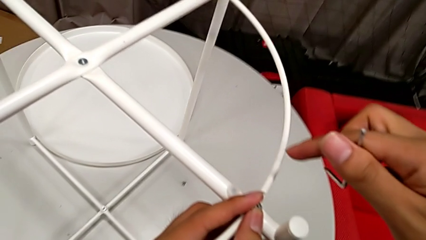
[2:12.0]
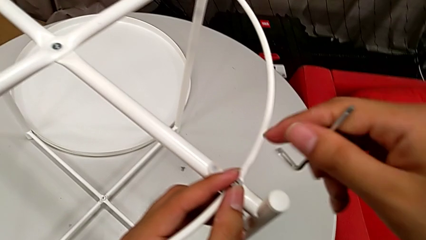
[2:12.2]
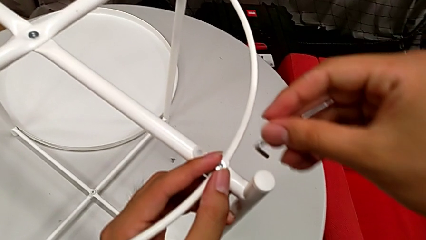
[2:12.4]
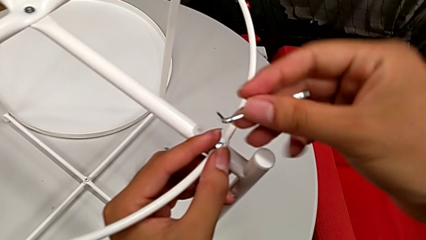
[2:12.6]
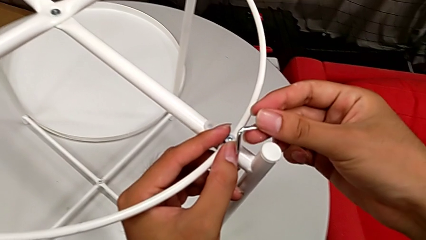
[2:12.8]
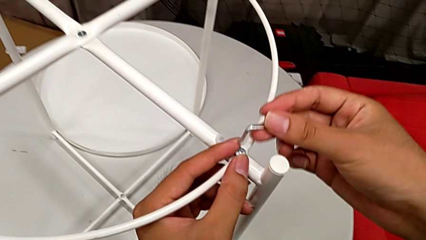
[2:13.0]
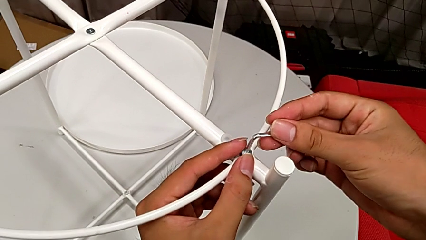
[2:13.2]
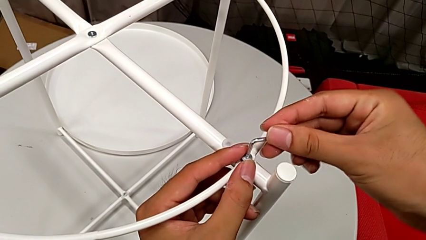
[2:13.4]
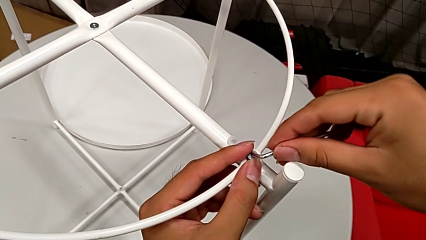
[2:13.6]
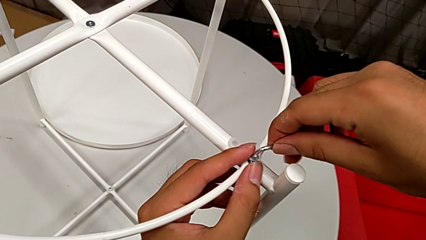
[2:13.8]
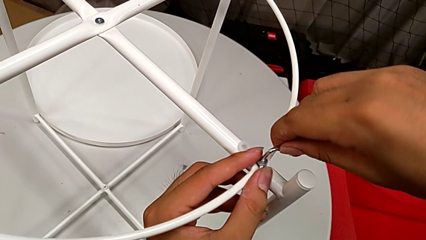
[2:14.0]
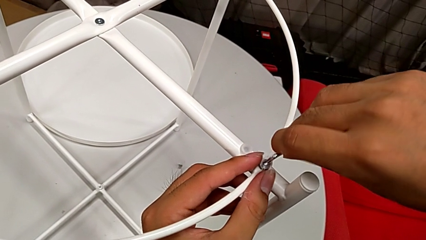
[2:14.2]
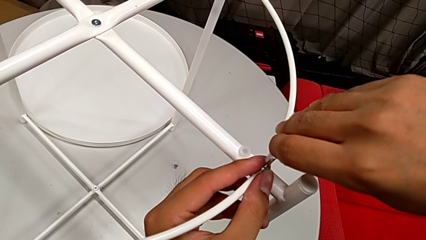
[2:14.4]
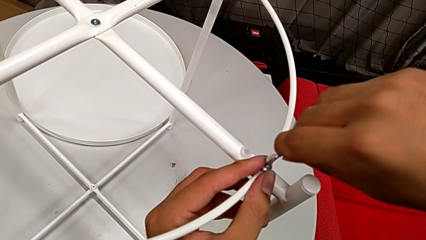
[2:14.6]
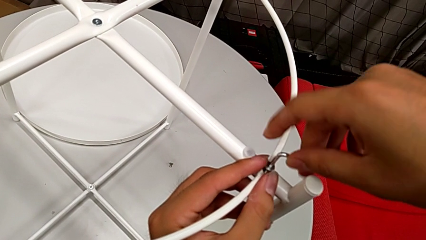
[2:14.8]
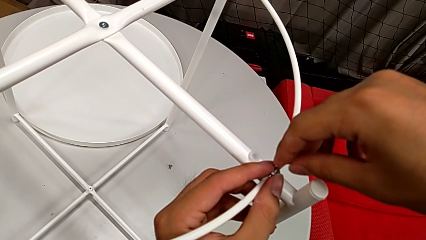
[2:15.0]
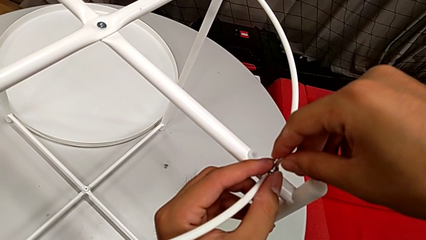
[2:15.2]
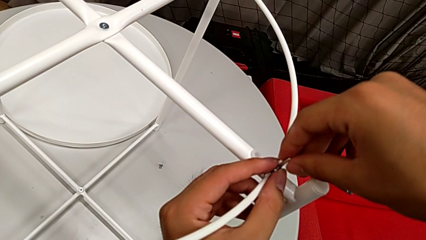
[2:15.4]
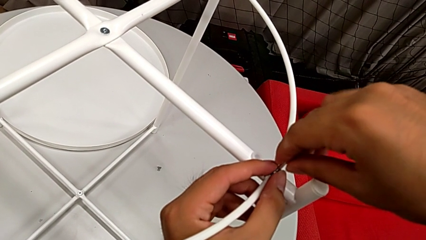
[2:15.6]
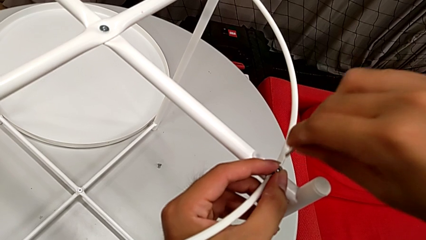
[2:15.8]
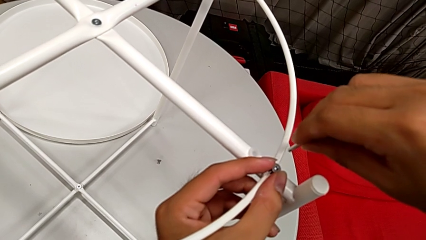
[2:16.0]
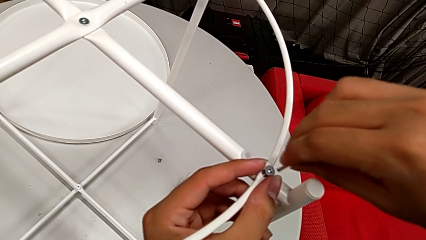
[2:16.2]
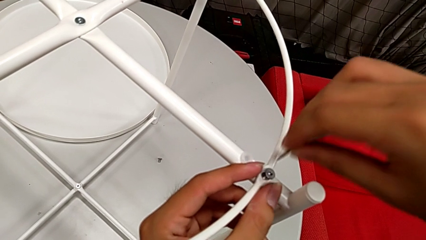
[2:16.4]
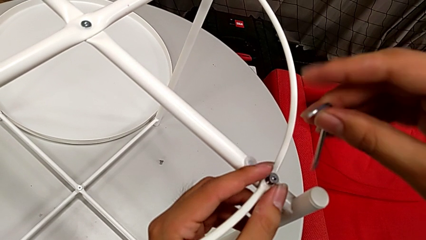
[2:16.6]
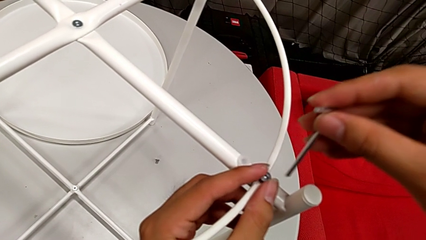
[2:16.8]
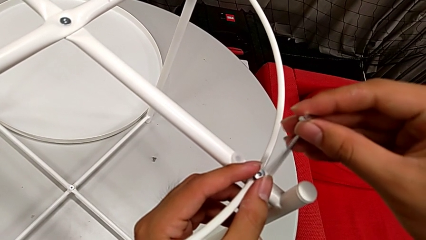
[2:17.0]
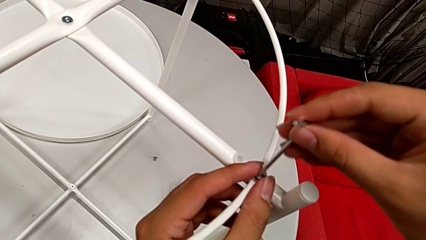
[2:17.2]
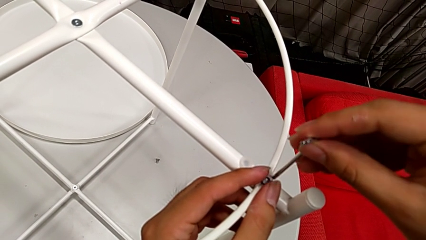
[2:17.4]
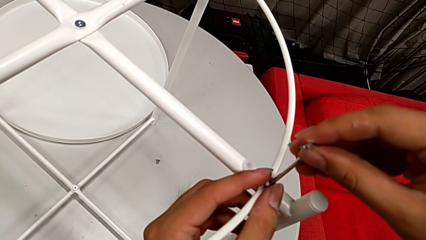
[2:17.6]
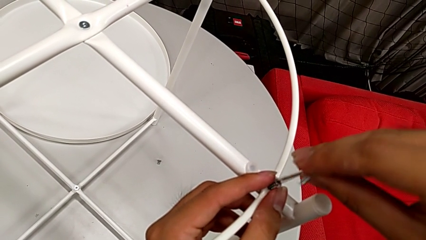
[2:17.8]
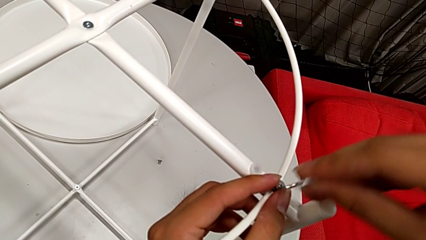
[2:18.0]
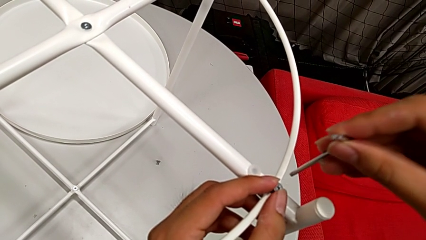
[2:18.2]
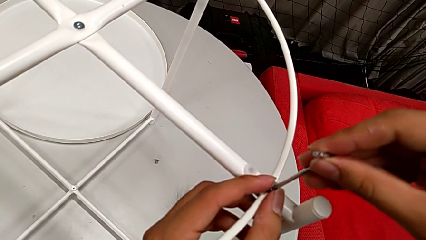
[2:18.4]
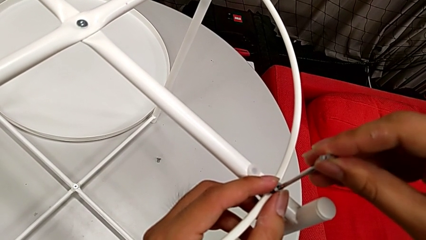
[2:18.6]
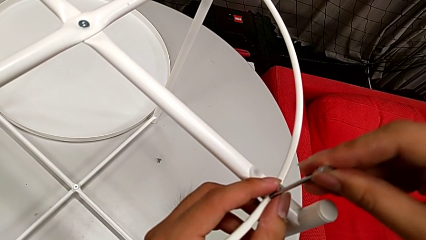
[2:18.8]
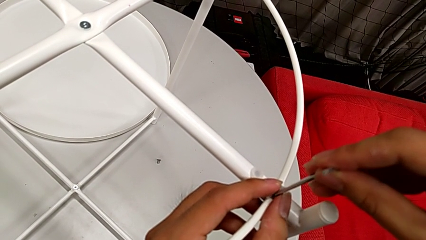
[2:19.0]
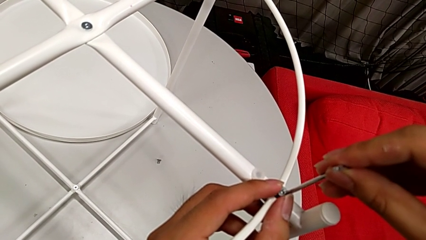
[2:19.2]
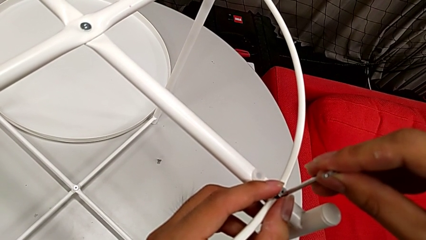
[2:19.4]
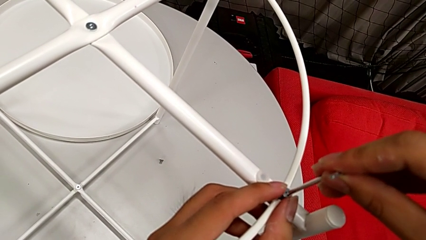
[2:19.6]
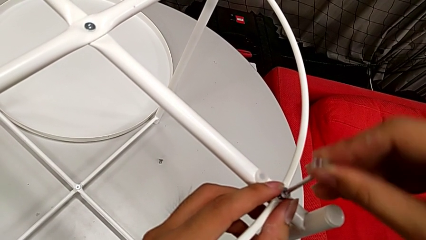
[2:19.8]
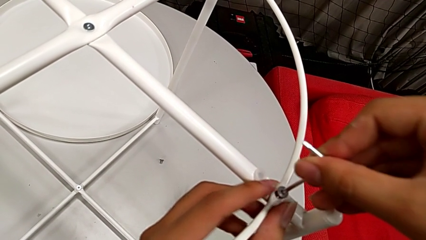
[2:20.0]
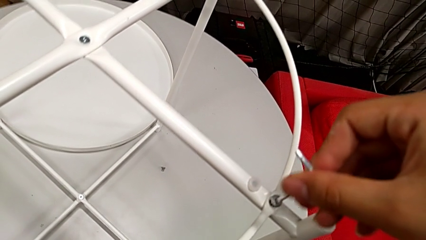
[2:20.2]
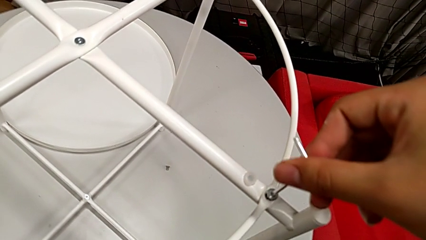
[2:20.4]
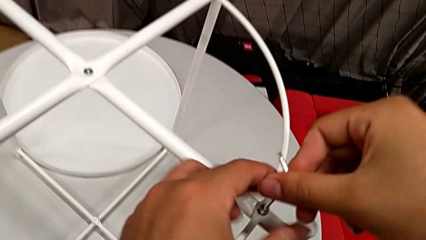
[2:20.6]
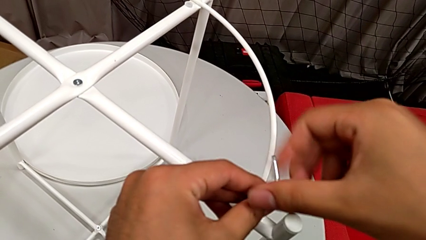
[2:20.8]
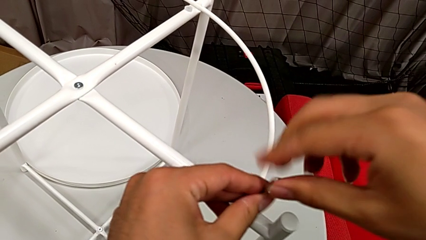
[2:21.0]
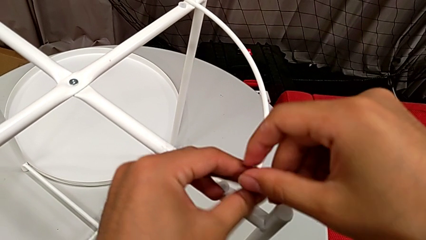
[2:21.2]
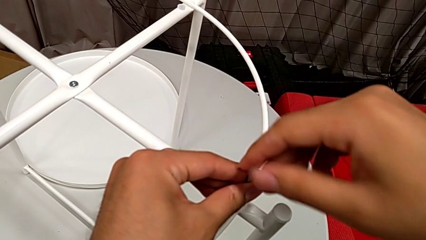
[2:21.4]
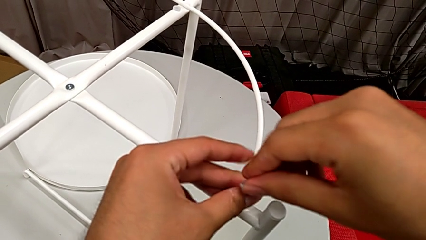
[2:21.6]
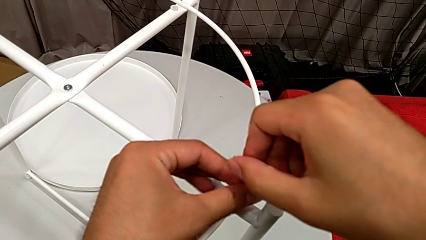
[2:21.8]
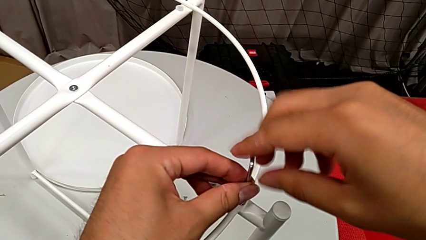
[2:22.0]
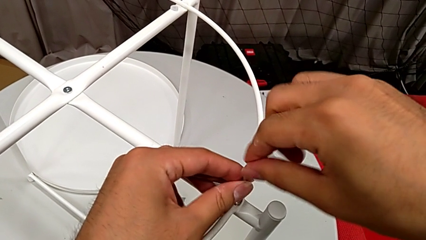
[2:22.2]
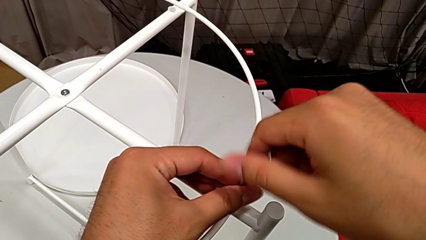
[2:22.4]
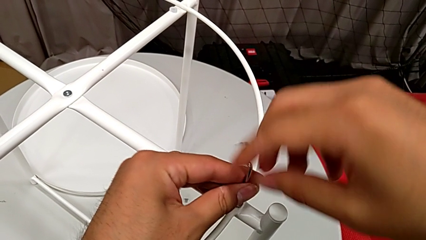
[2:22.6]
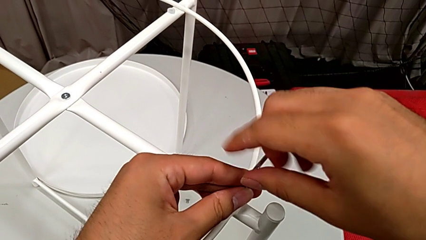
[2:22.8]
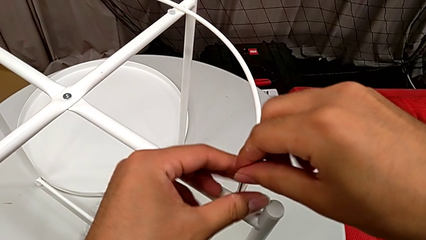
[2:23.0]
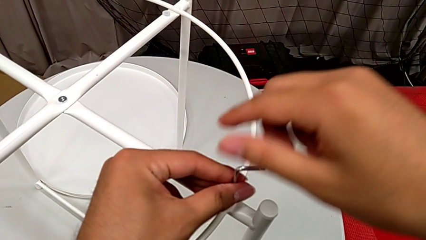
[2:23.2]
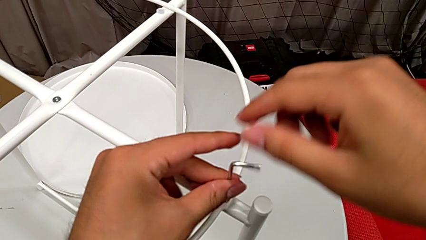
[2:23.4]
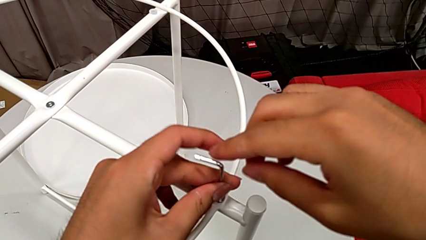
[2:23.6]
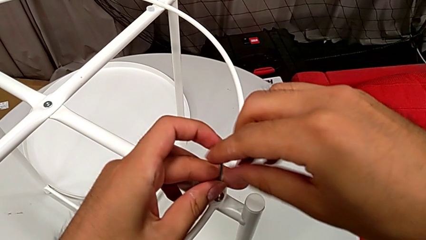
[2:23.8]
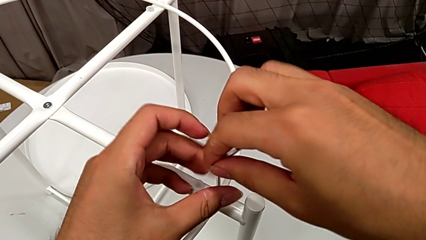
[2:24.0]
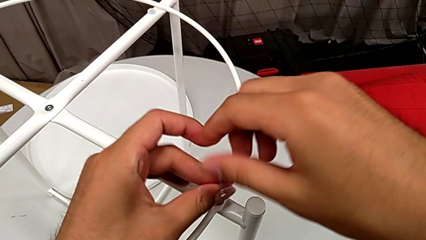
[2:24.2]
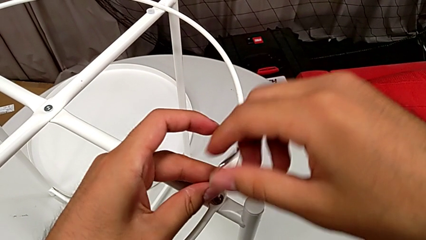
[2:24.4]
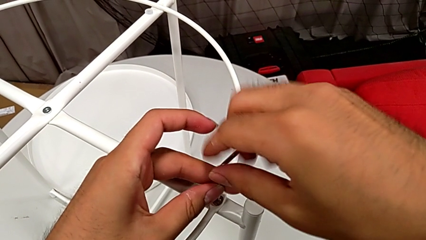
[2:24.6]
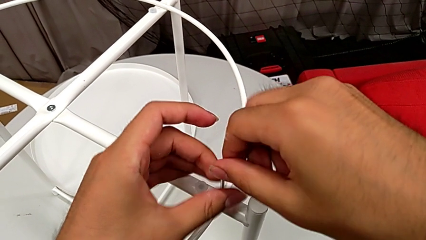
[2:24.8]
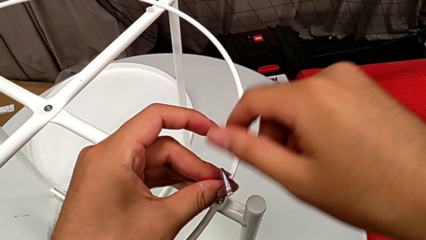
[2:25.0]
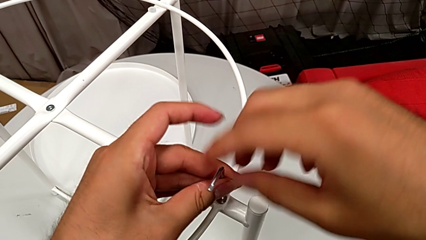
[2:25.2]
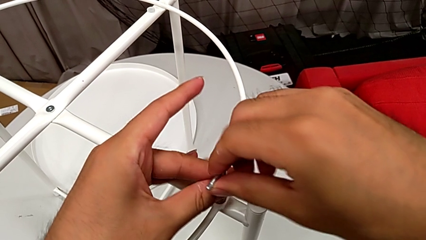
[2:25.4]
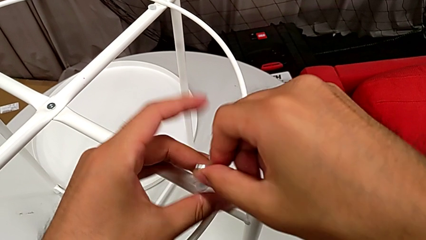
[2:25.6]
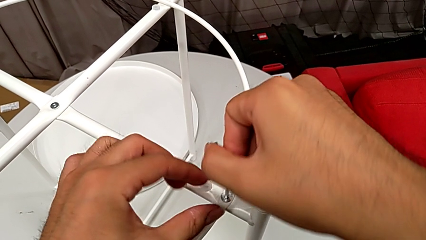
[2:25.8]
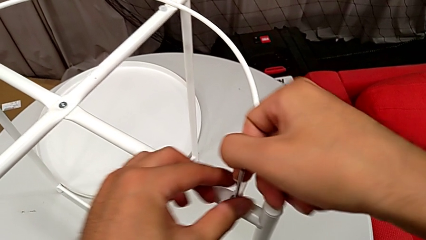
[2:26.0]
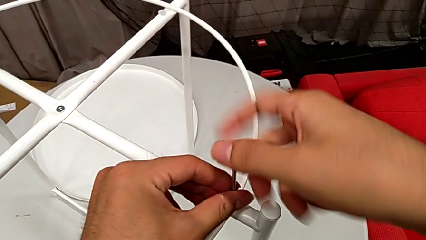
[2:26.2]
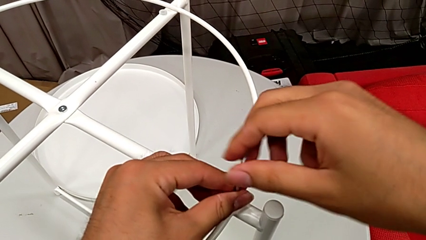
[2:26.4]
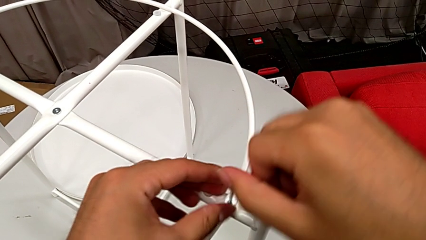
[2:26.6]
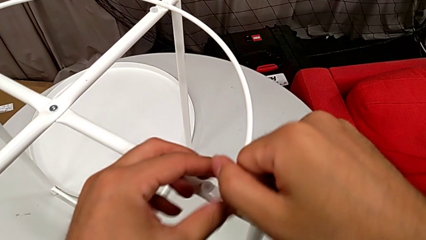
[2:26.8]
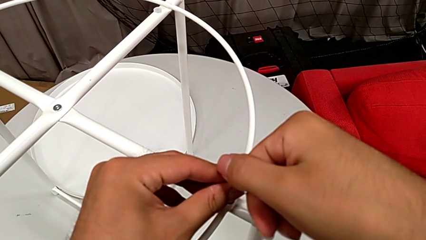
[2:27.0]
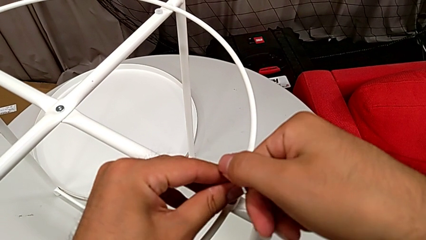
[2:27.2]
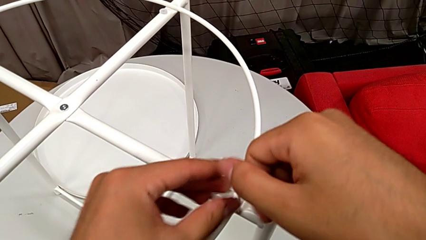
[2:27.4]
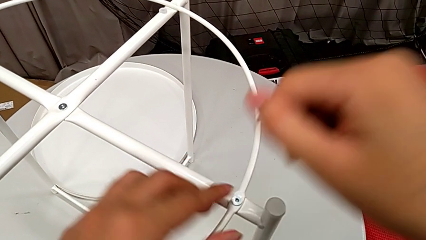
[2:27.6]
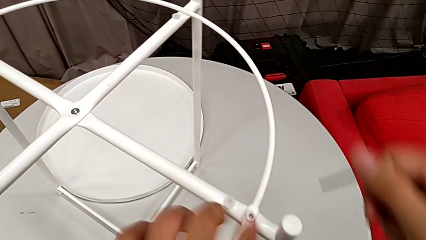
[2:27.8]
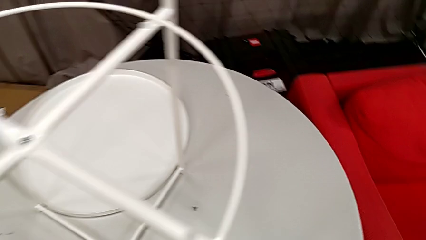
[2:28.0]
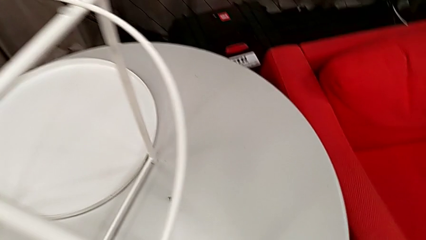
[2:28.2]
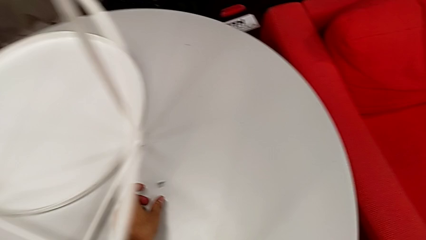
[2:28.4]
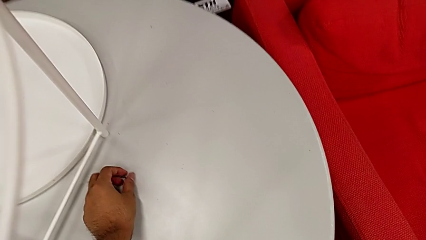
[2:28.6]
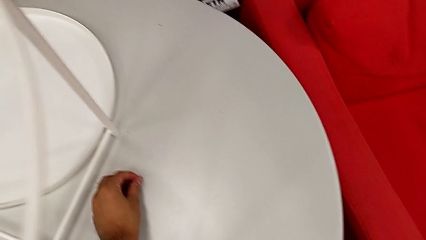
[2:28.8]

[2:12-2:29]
The camera wearer is screwing the circle into the legs. They wrongly insert the Allen wrench, using the wrong side of the Allen wrench, withdraw the hex socket head, rotate the Allen wrench and wrongly insert it, repeatedly failing to put the Allen wrench in the hex socket head. They insert the Allen wrench, screw the hex socket head, withdraw it and grab it.
